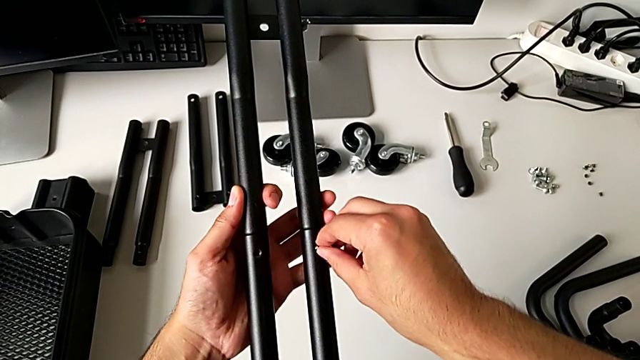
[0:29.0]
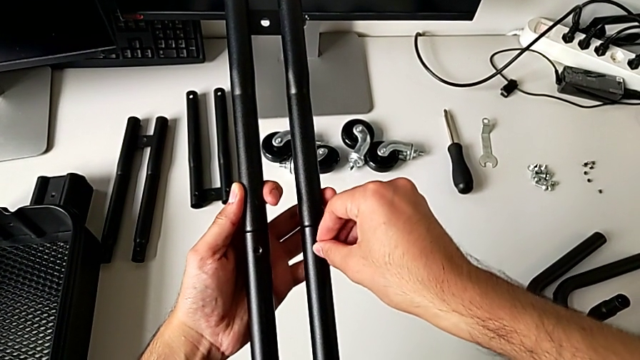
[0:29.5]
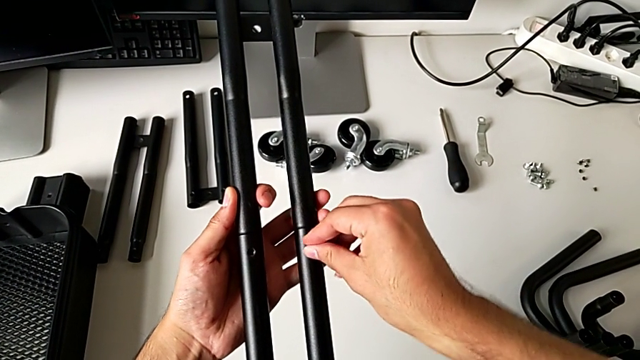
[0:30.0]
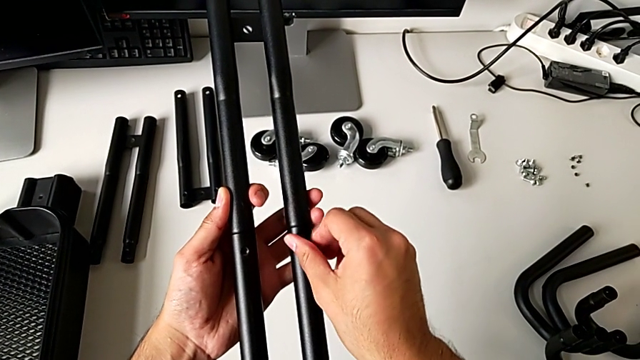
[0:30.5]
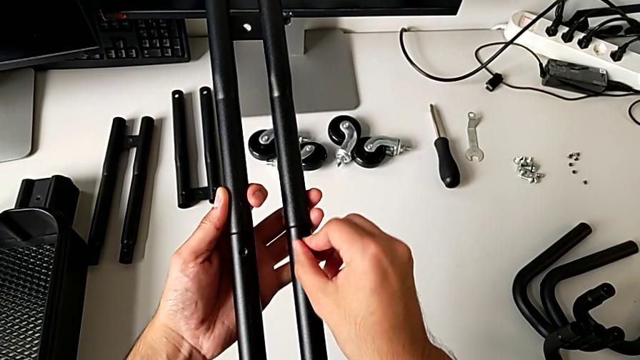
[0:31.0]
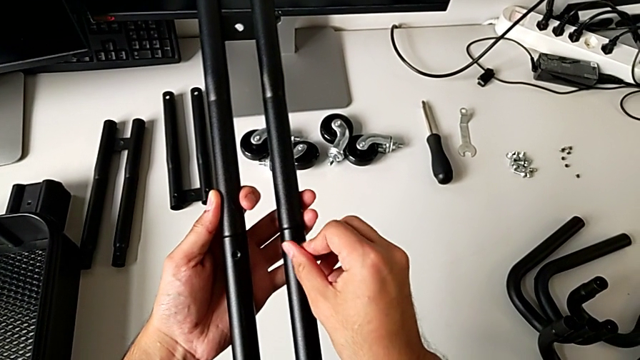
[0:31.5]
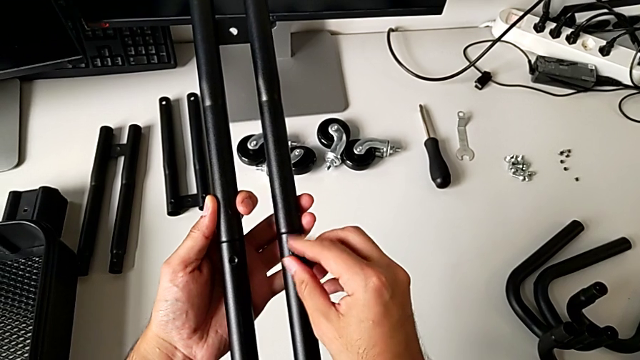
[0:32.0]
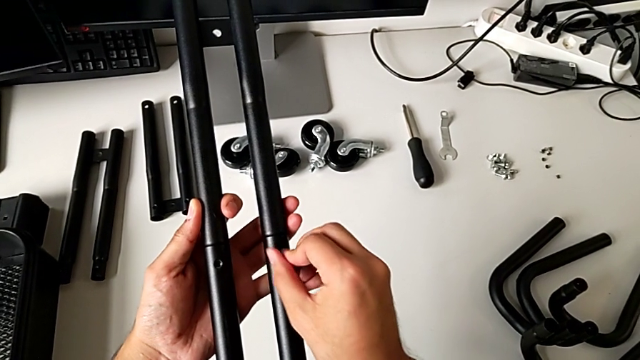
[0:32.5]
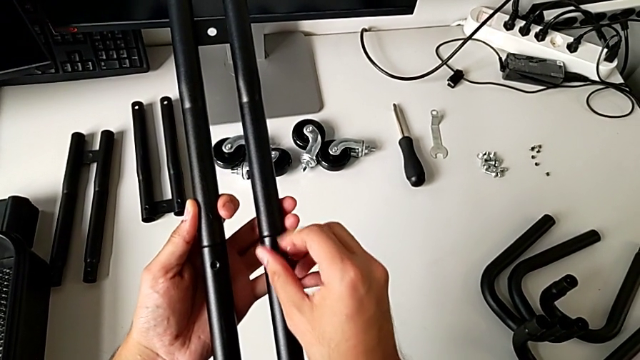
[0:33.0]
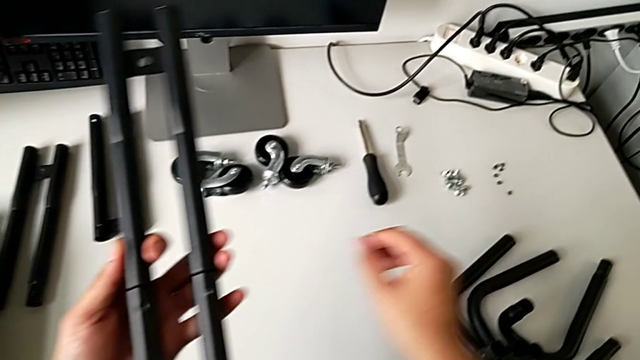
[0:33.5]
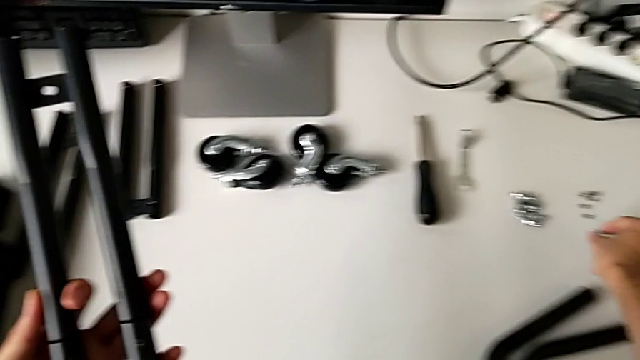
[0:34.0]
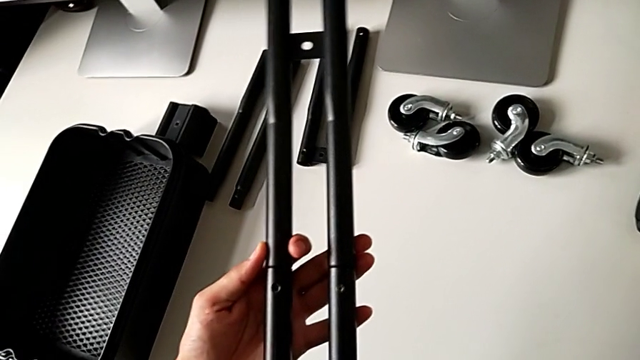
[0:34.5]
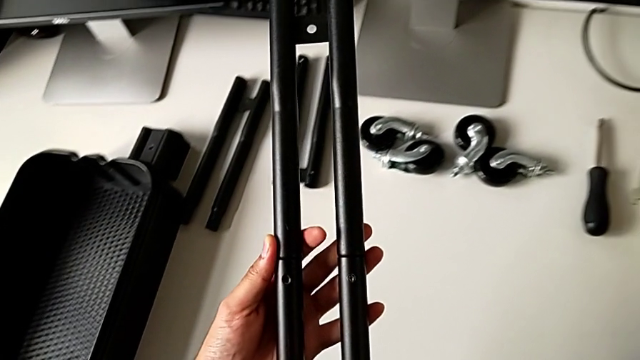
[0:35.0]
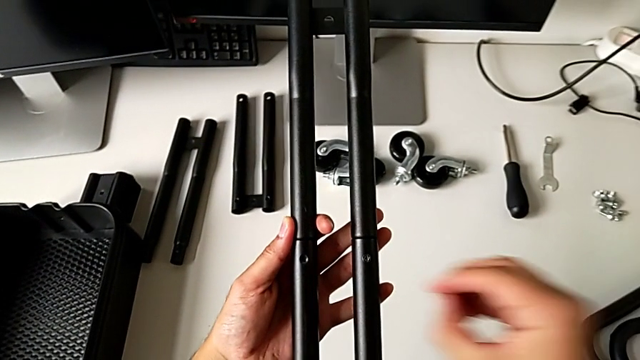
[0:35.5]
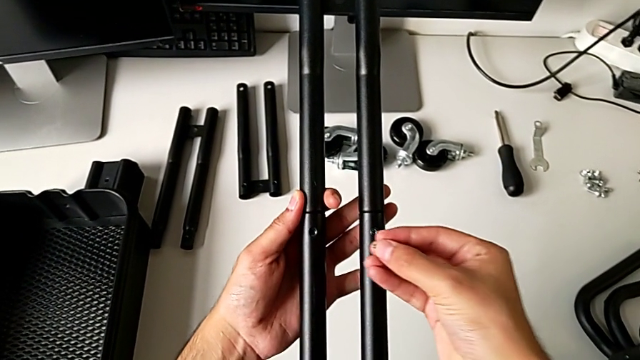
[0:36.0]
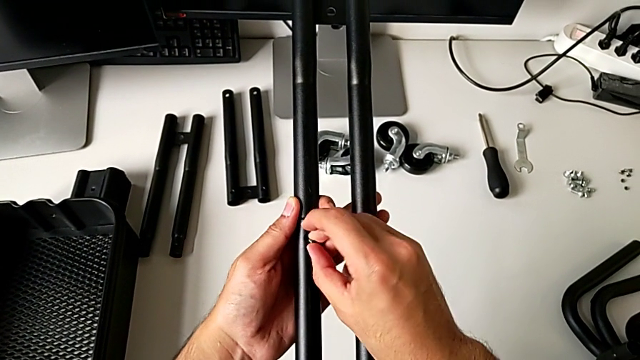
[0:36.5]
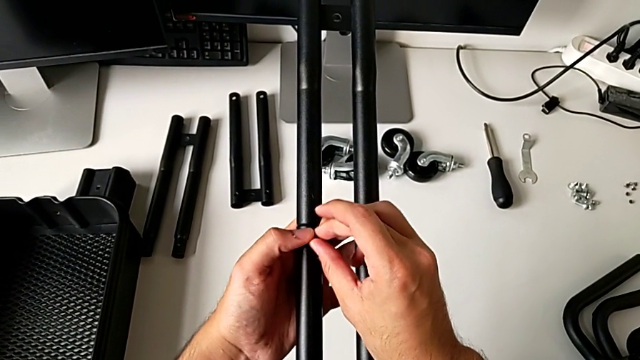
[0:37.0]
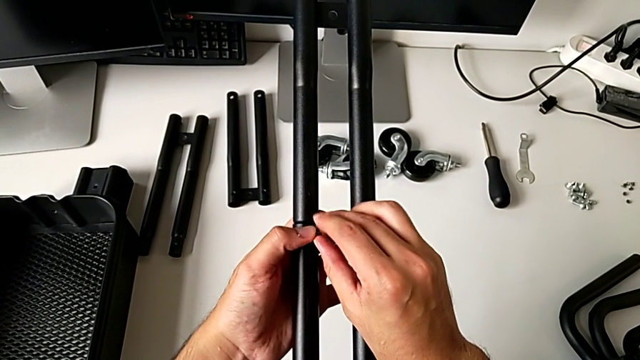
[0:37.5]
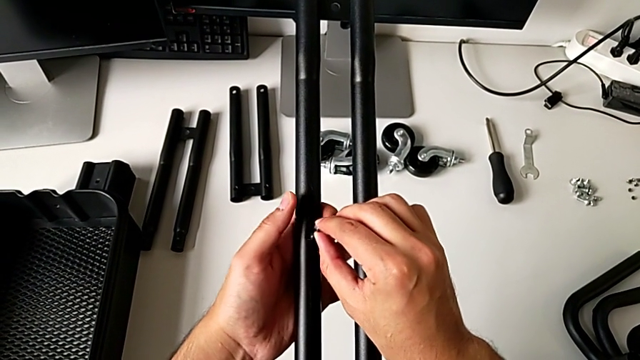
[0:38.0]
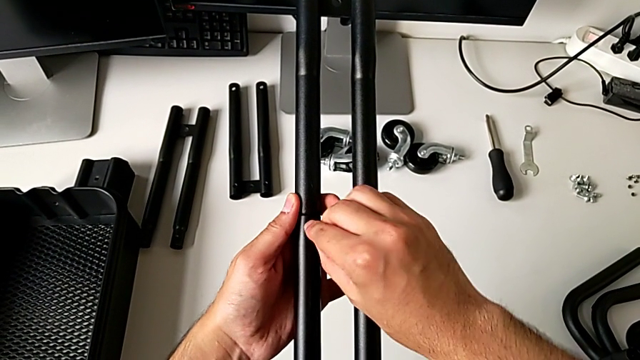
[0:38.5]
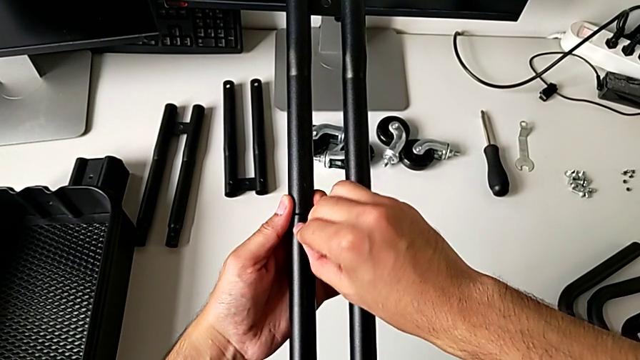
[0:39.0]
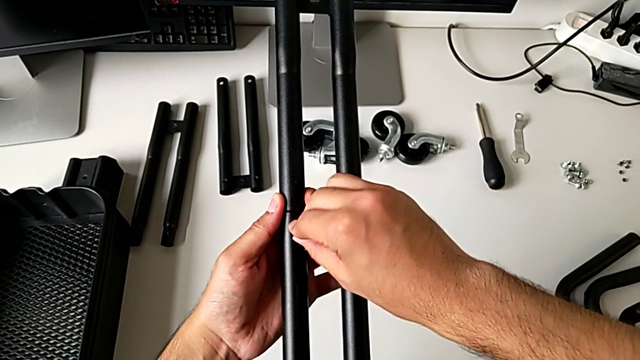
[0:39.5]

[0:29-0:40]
The camera wearer is screwing the first bar of the rolling cart together. They screw the first leg, grab the second leg, lift it and insert it.

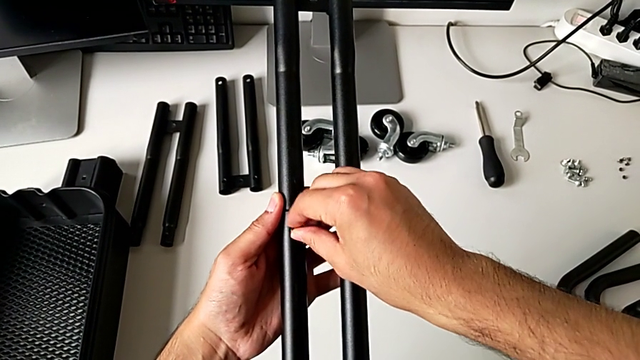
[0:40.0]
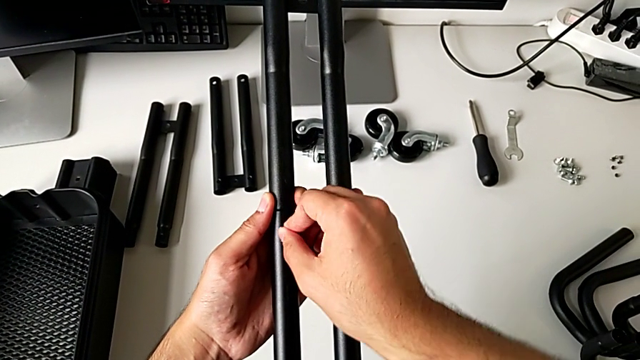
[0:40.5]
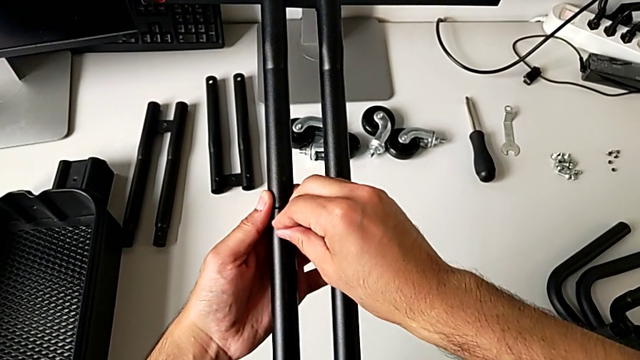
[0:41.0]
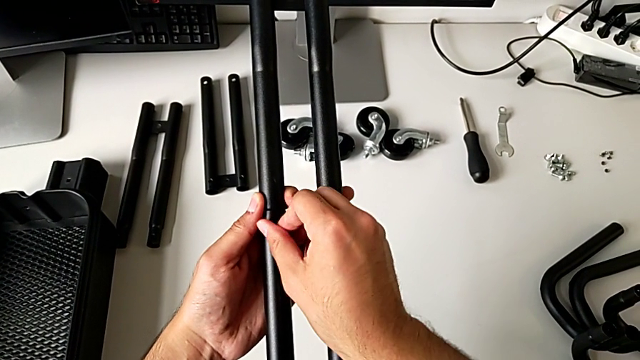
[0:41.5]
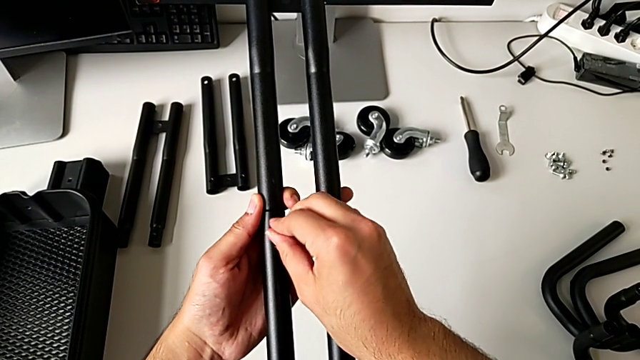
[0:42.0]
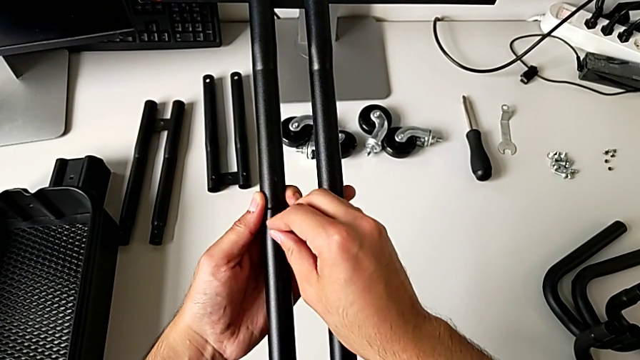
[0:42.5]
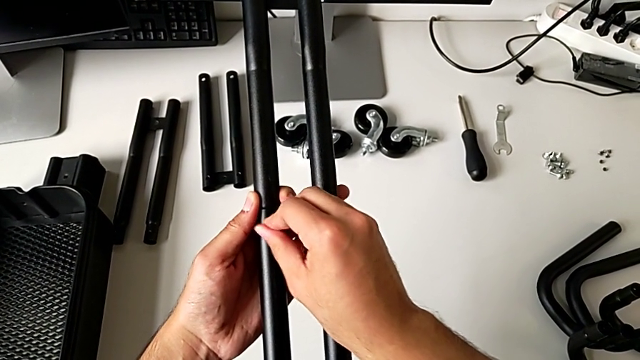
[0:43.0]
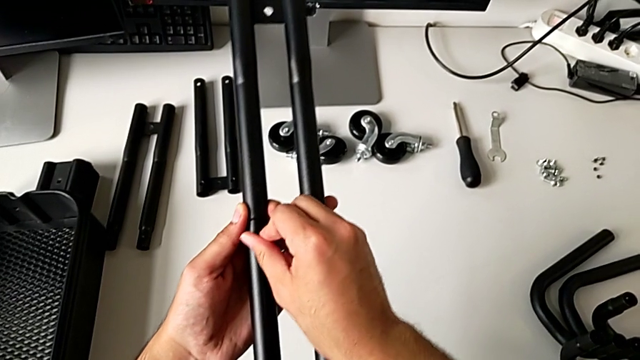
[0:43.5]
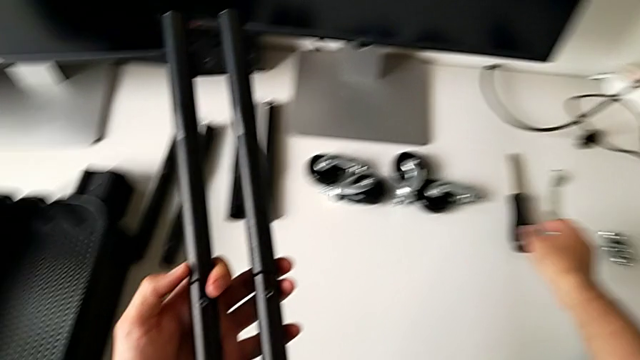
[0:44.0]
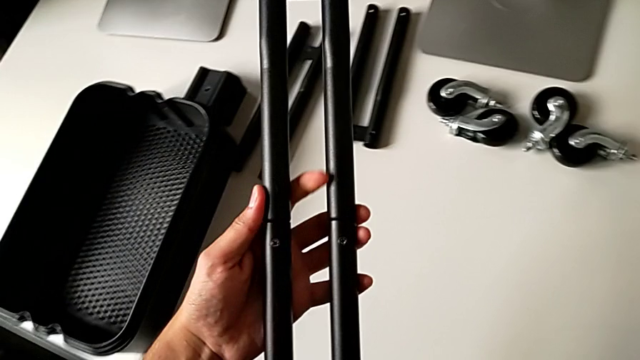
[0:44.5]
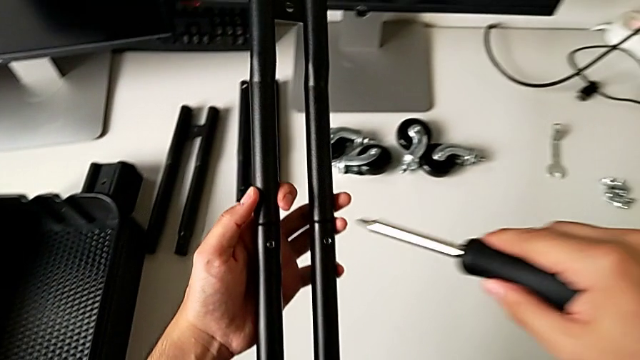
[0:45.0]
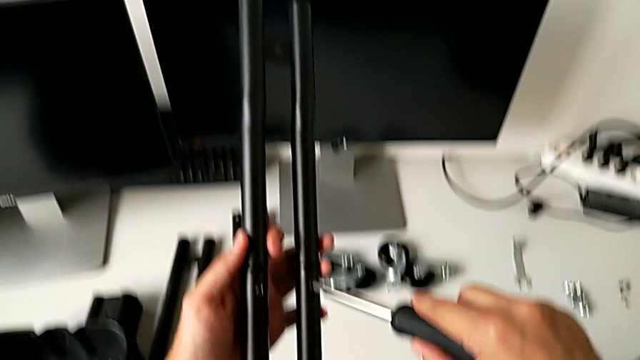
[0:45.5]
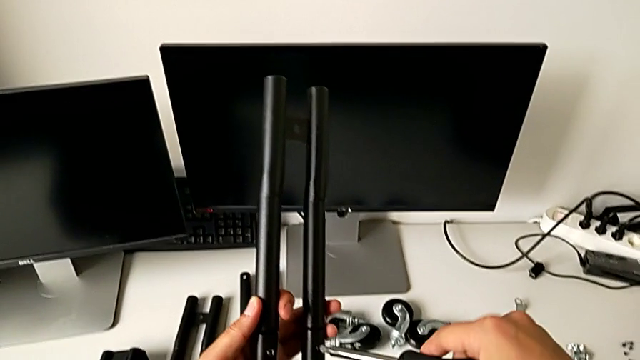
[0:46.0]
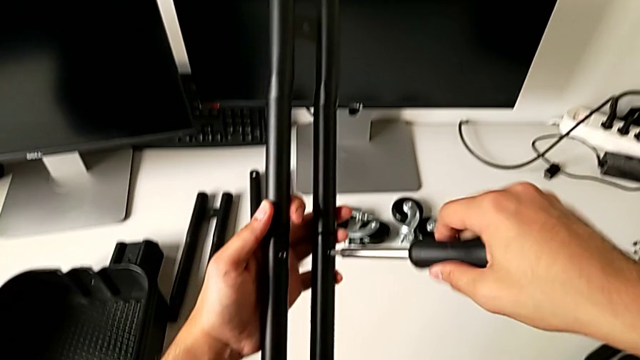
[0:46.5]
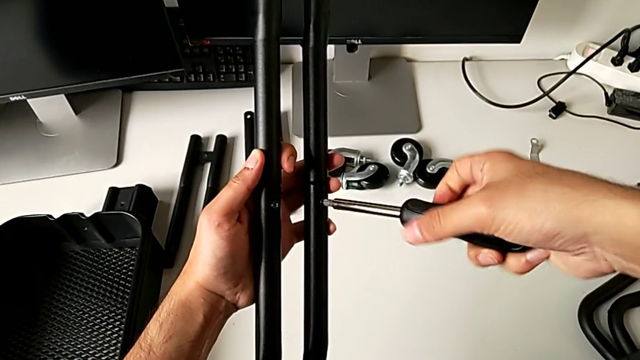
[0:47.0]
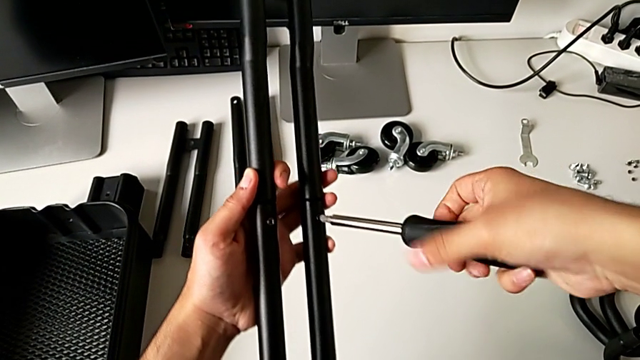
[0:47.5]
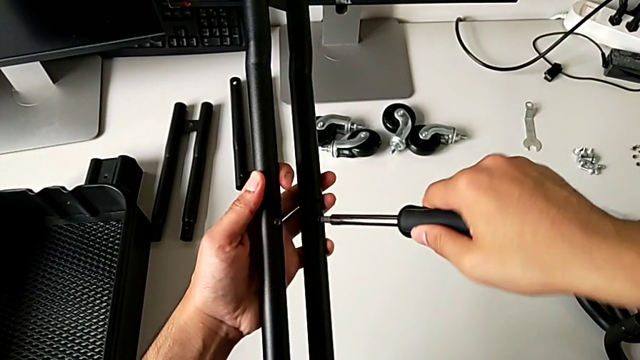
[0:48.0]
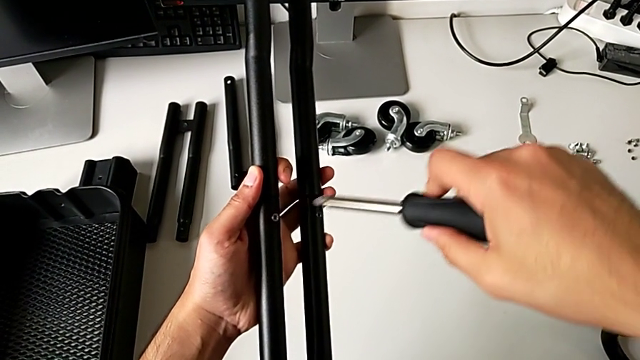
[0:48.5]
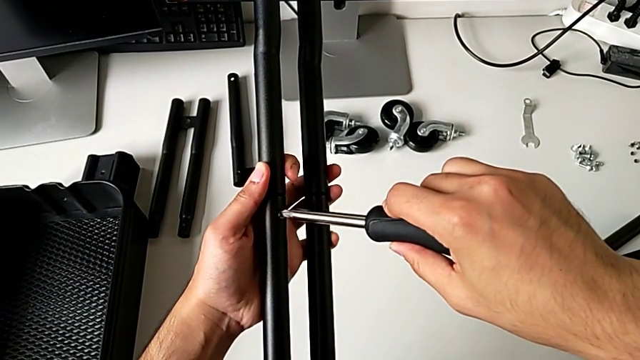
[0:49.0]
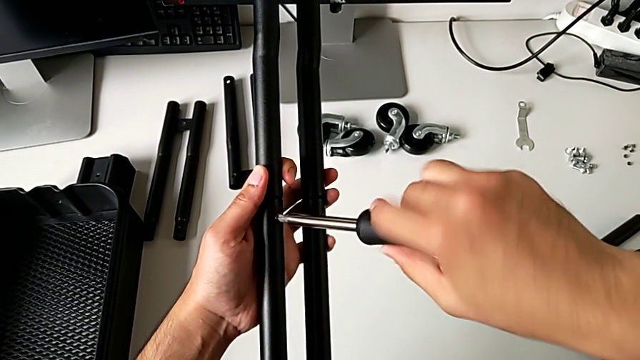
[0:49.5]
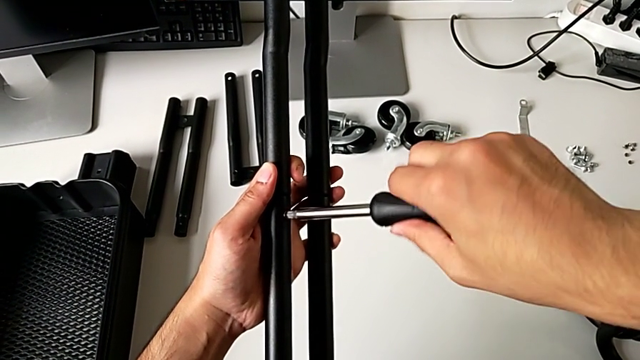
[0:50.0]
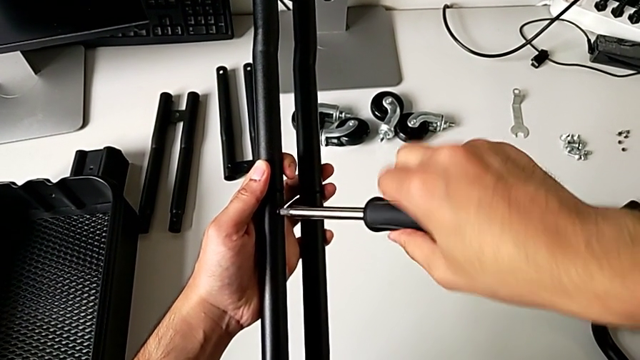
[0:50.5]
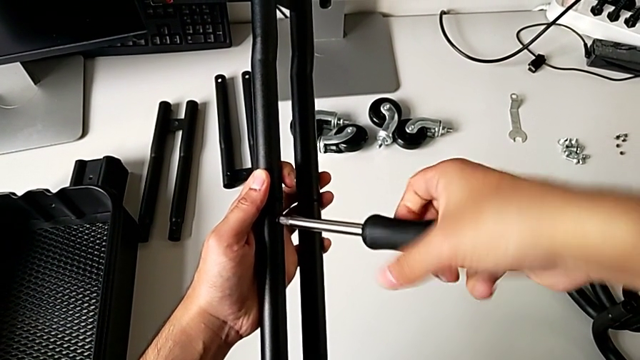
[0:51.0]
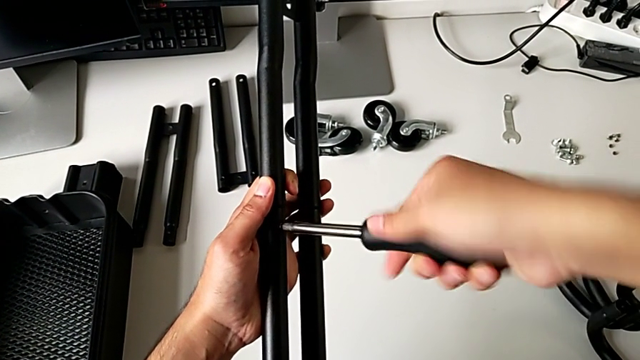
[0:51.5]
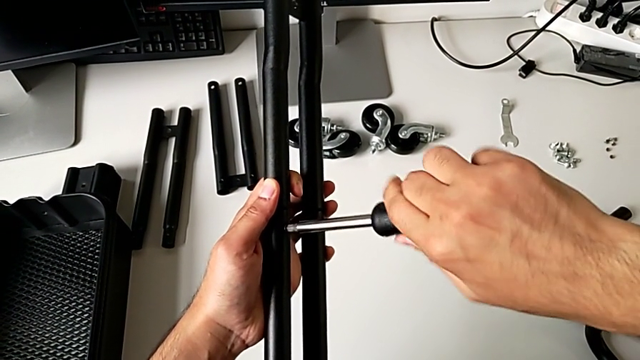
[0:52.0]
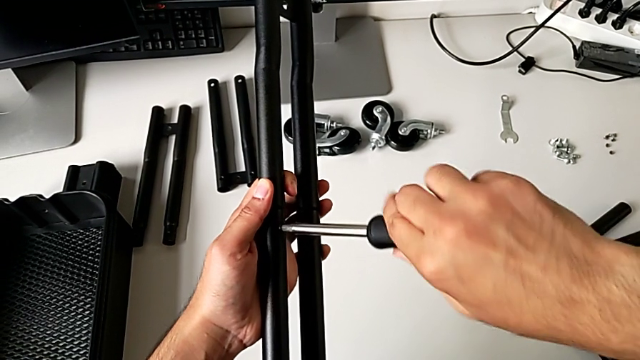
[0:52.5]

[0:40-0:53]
The camera wearer is screwing the first bar of the rolling cart together. They screw the second leg, approach the screwdriver, grab it, screw the first leg and begin to screw the second leg.
